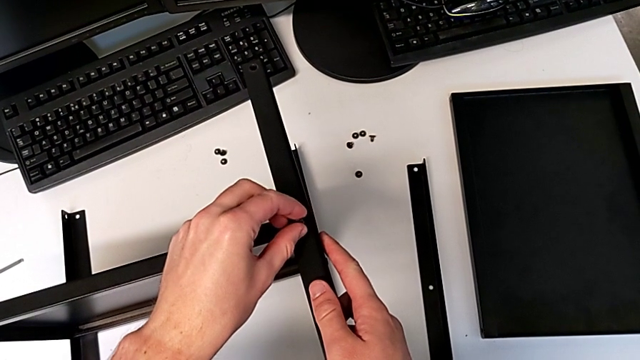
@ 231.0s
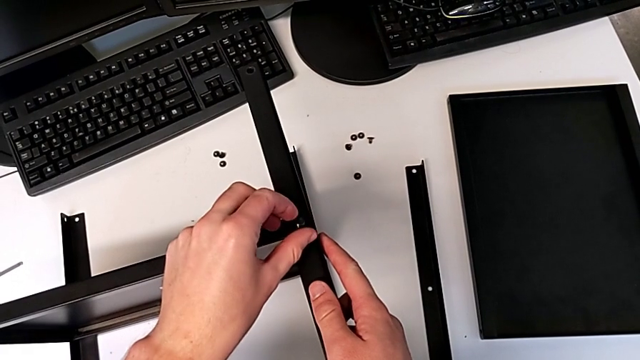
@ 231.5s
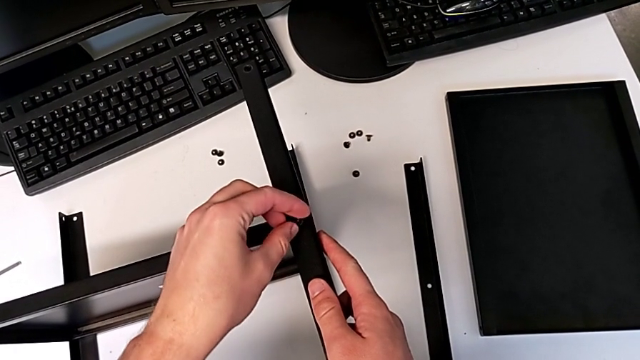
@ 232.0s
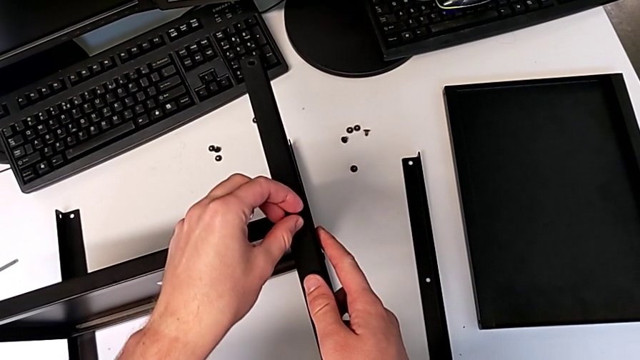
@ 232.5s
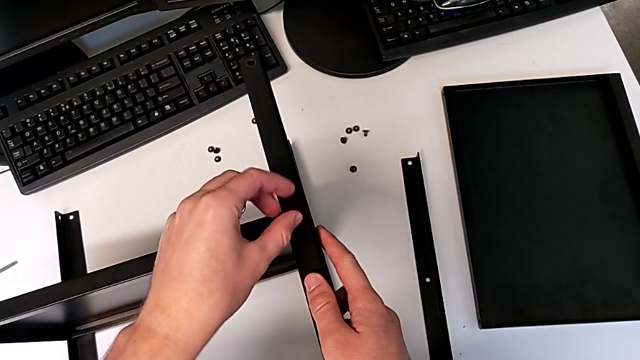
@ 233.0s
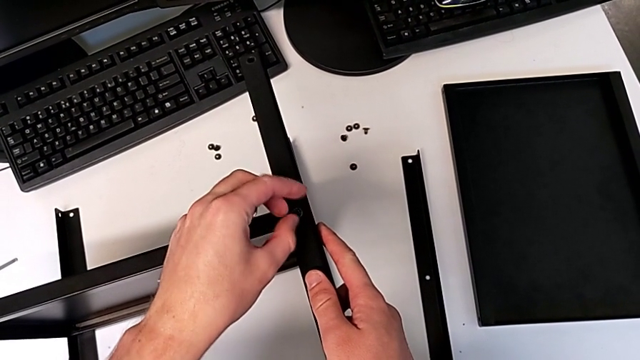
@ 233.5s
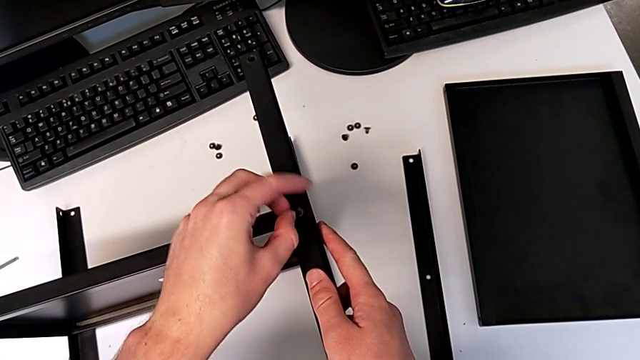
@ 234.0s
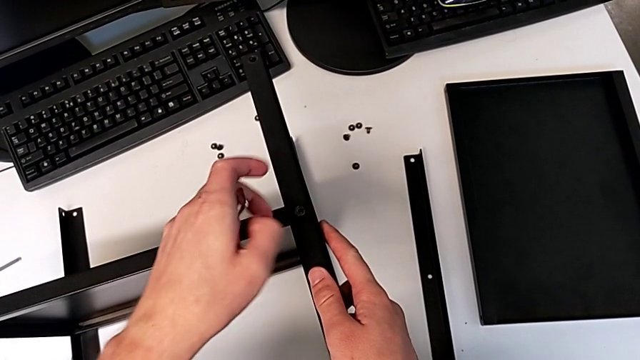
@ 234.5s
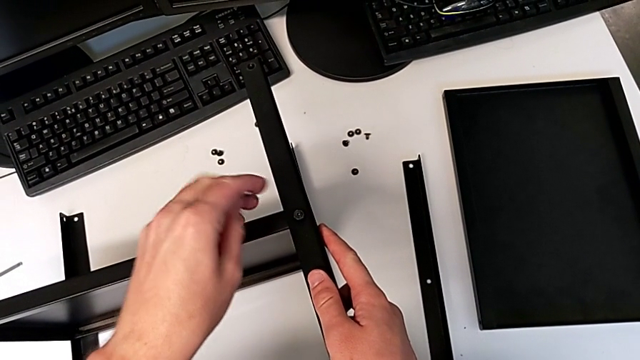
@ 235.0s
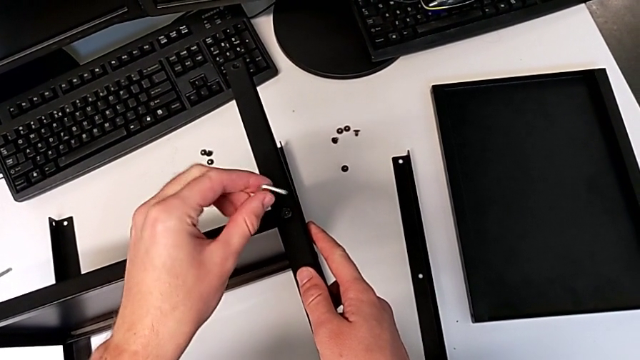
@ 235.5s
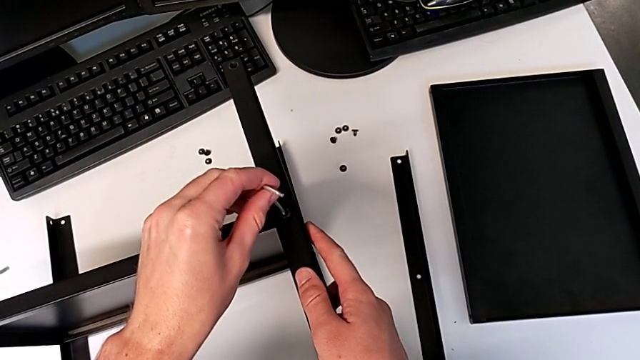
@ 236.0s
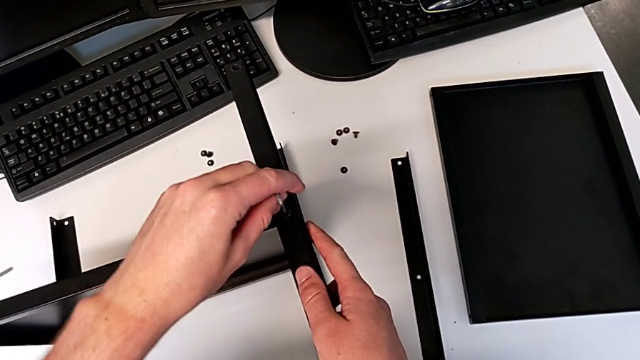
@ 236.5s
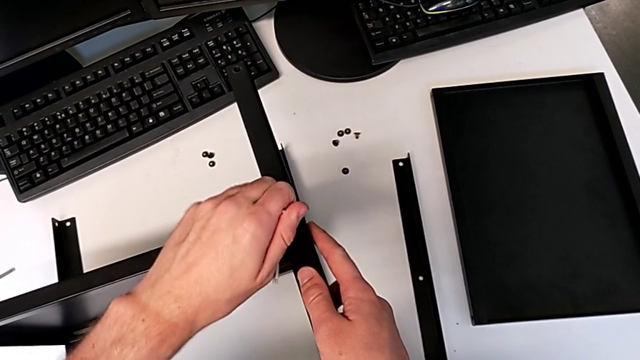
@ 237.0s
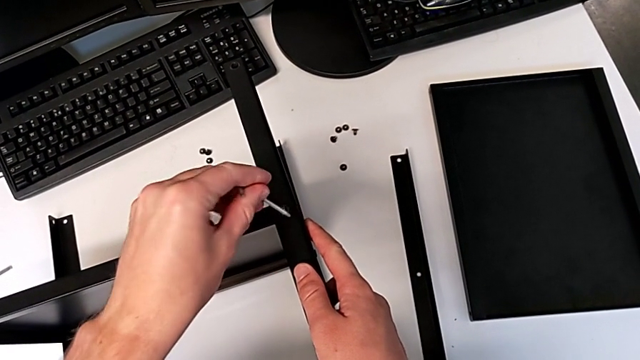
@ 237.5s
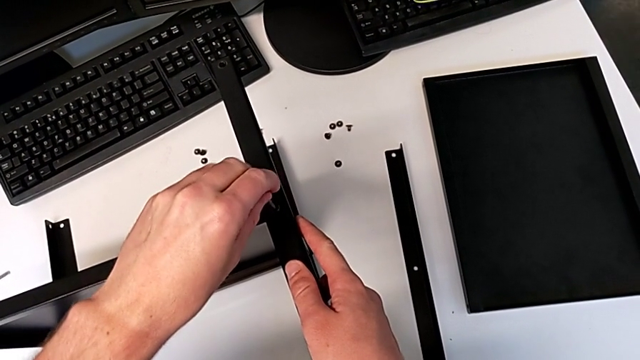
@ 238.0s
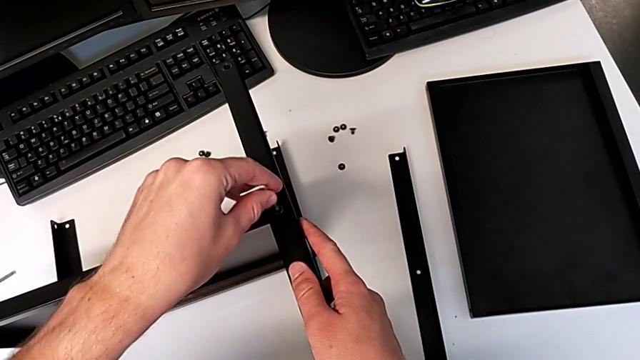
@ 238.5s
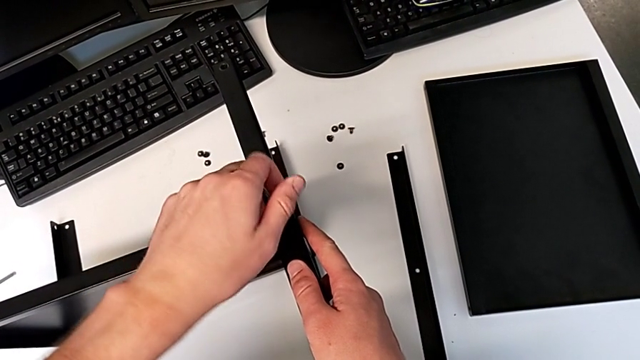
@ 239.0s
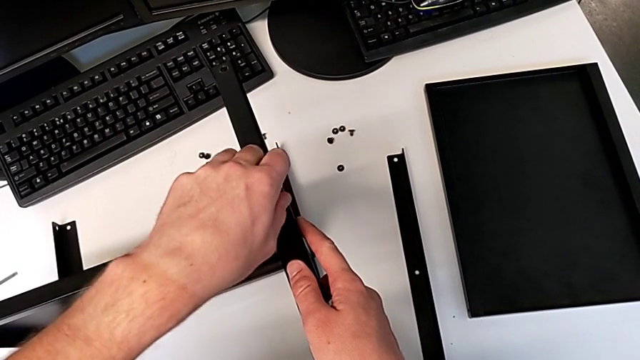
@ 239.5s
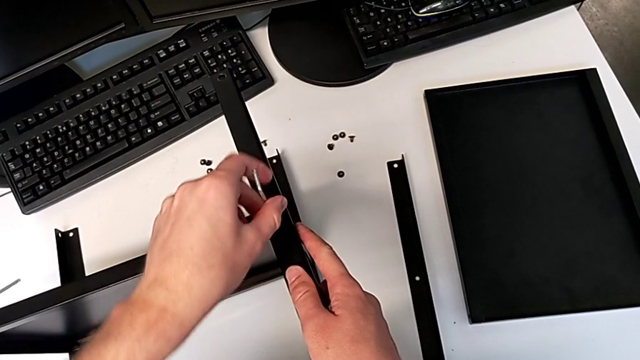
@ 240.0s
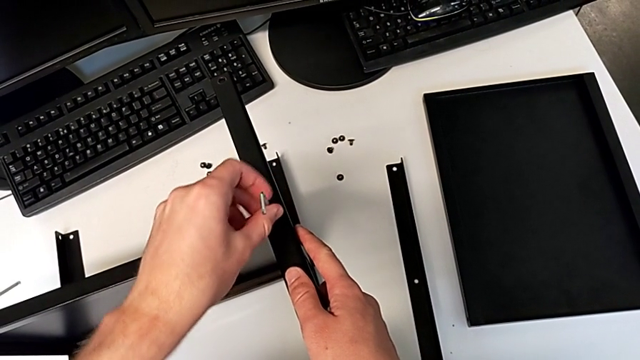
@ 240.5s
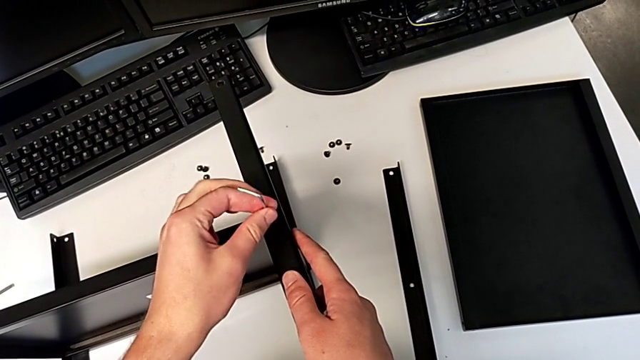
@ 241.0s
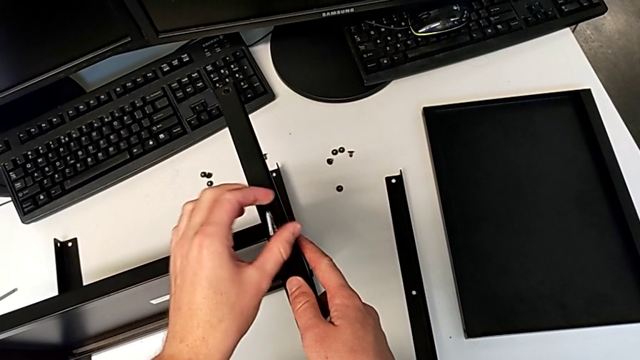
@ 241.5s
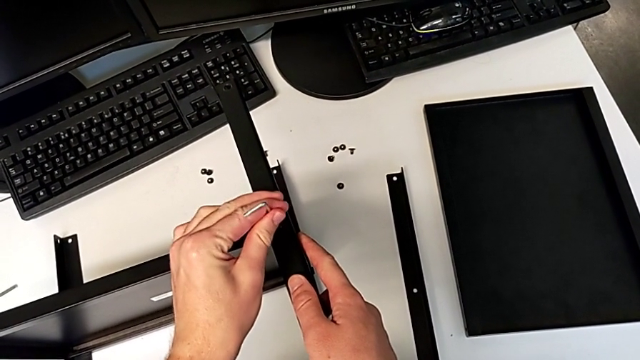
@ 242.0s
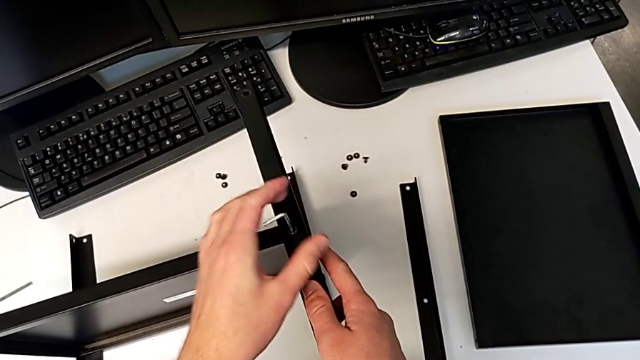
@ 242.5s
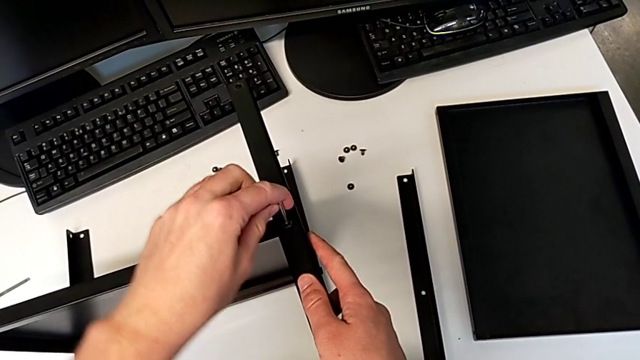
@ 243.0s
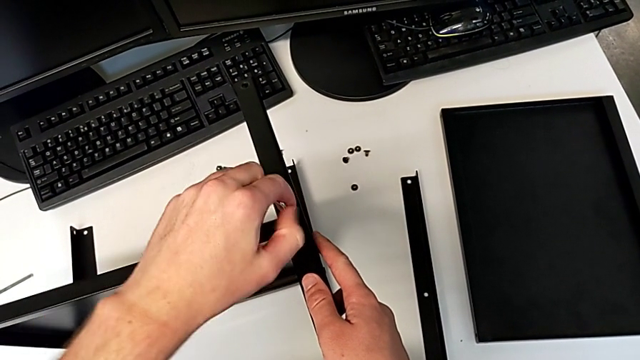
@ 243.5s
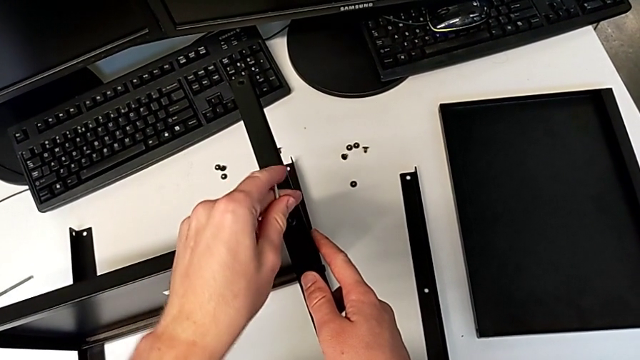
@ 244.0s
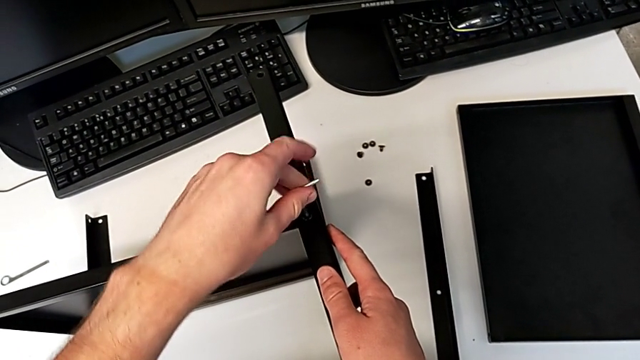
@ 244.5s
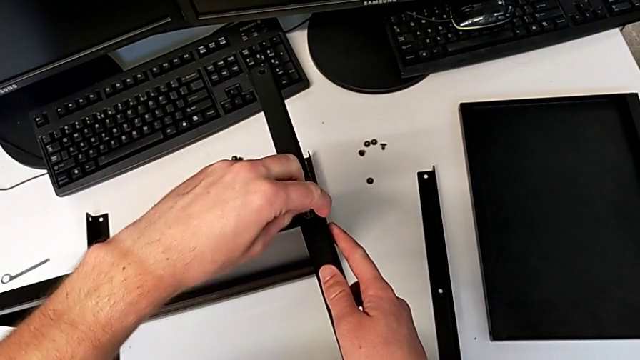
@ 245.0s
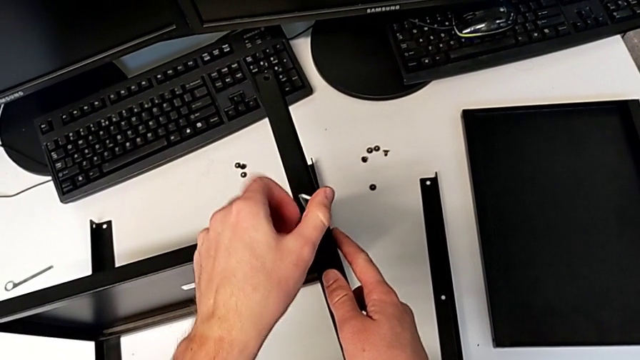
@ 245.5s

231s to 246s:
The camera wearer is assembling the third leg and shelf. They insert the hex socket head, screw it, insert the Allen wrench and begin to screw the hex socket head.

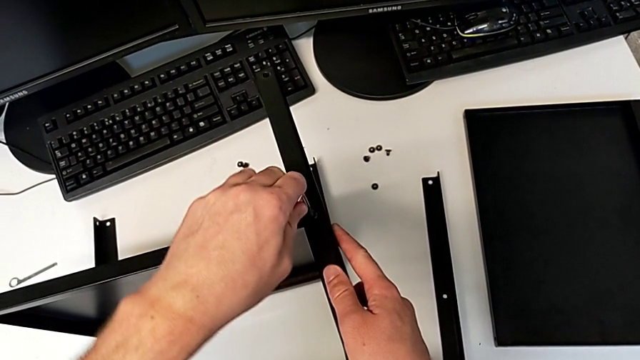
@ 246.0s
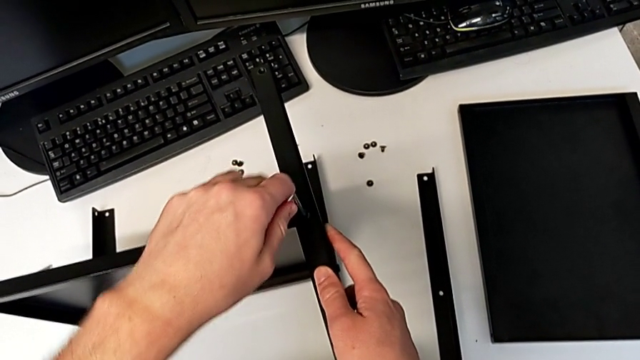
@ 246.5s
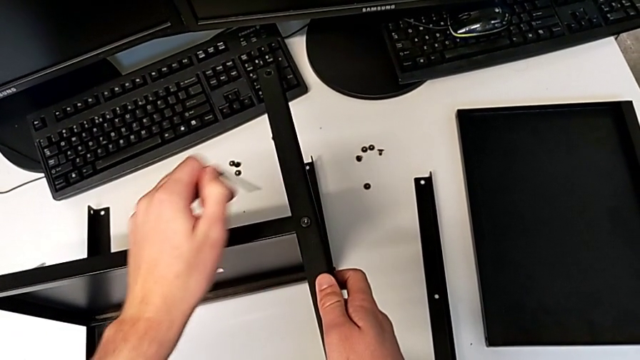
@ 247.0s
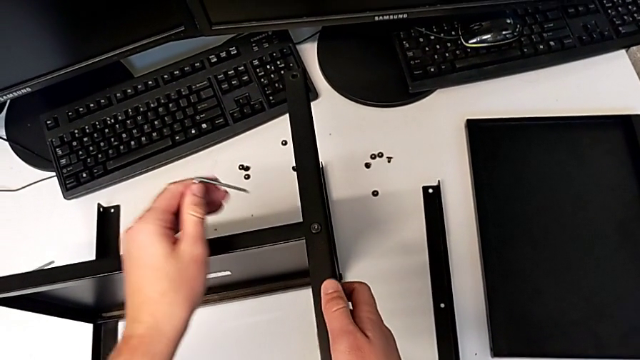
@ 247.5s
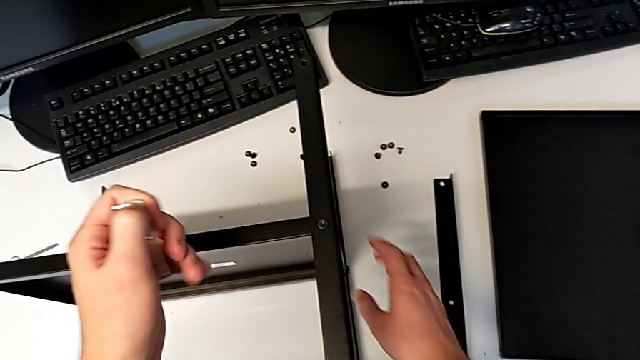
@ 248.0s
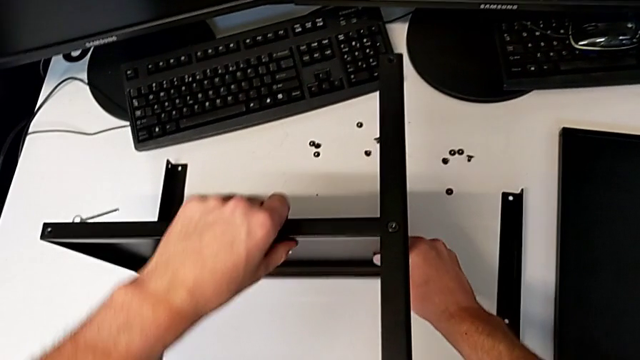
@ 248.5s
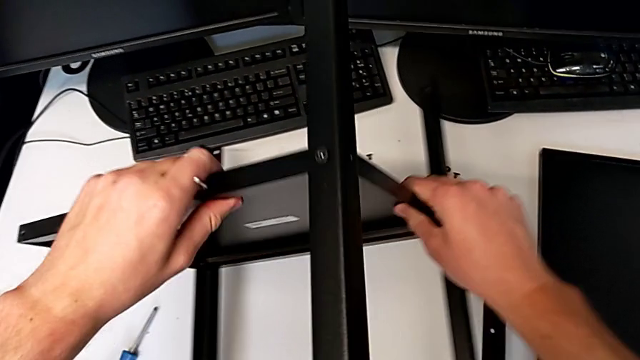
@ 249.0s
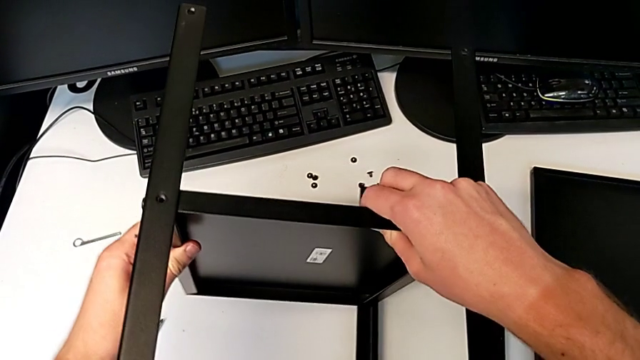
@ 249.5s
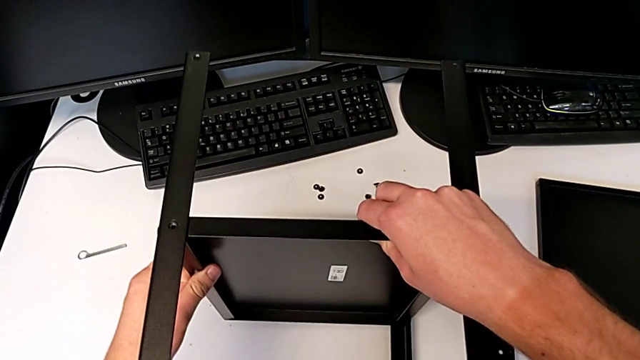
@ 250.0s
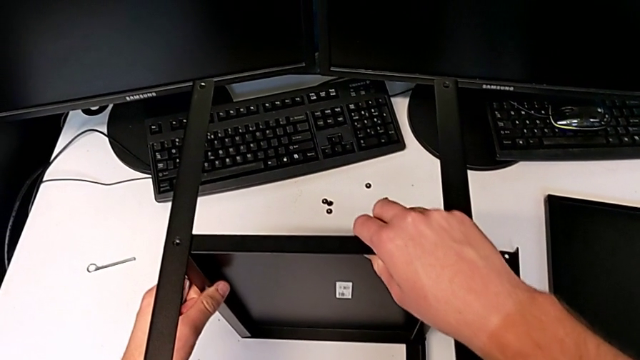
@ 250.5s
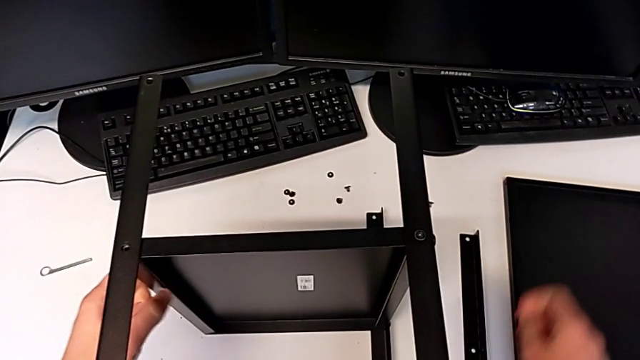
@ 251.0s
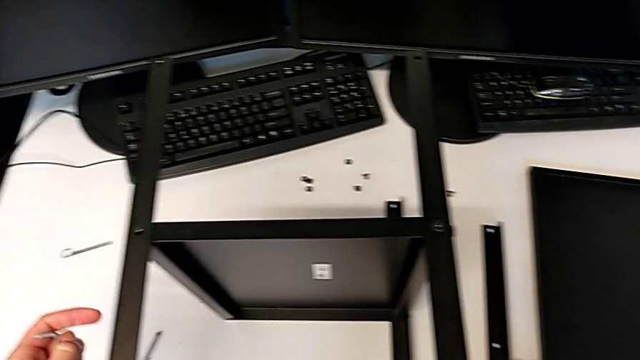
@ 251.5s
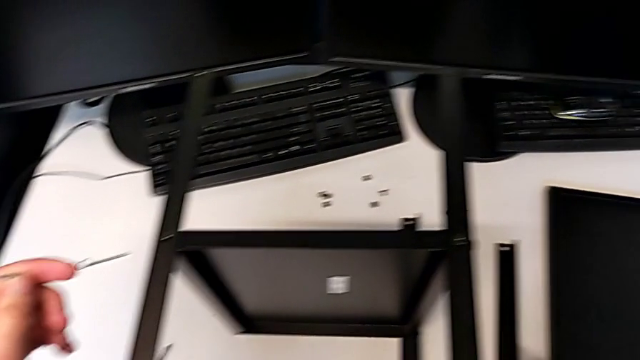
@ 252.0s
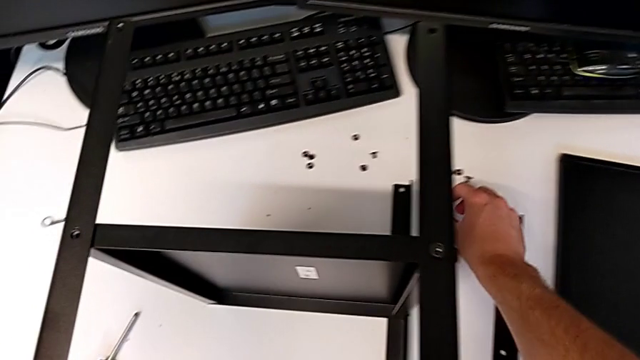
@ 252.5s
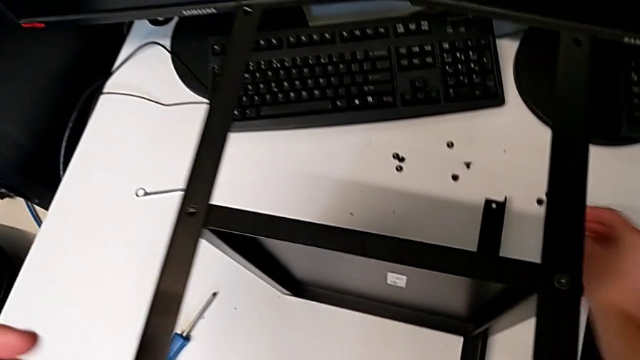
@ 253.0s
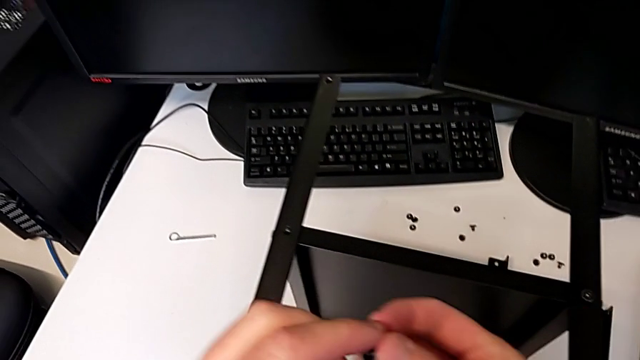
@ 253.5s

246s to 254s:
The camera wearer is assembling the third leg and shelf. They withdraw the Allen wrench, rotate the nightstand and grab the hex socket head twice.
